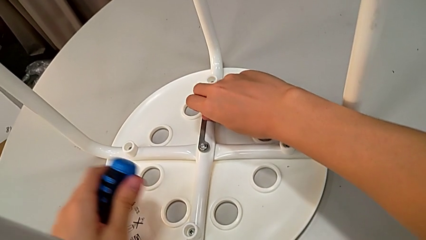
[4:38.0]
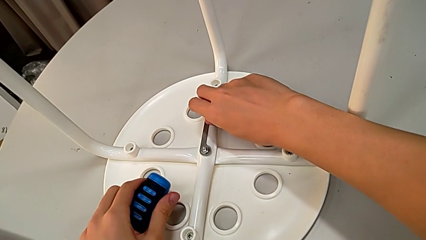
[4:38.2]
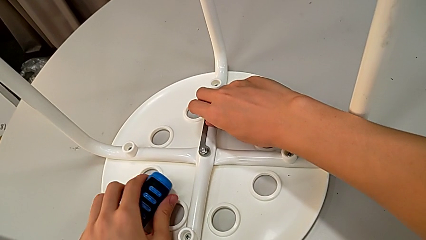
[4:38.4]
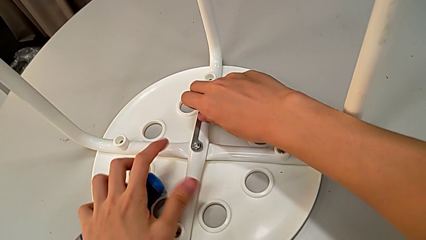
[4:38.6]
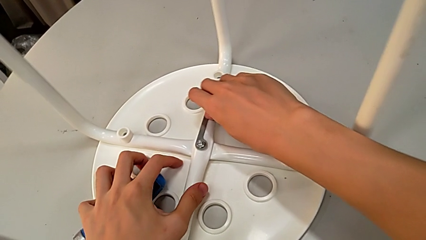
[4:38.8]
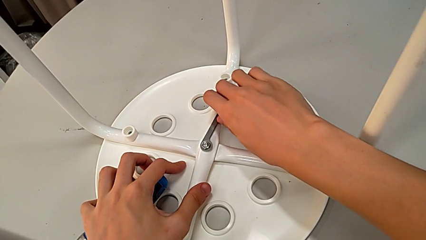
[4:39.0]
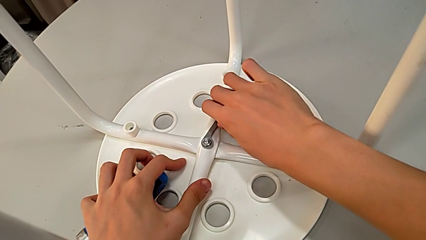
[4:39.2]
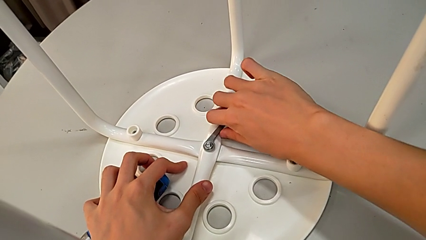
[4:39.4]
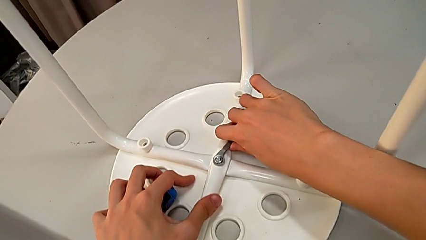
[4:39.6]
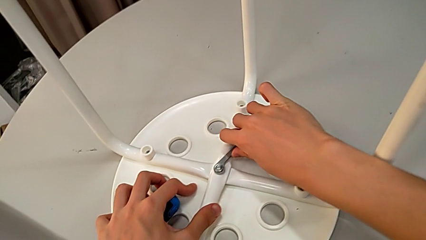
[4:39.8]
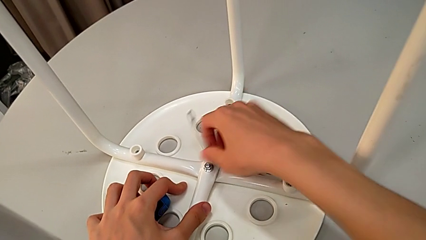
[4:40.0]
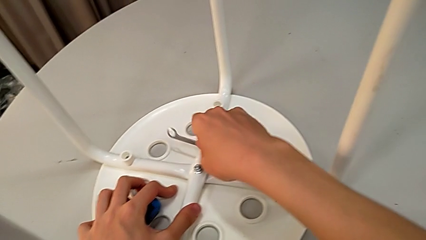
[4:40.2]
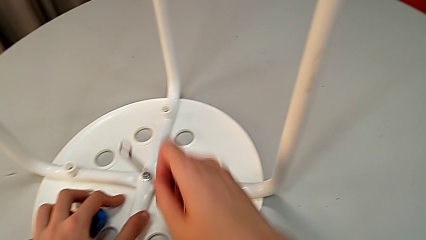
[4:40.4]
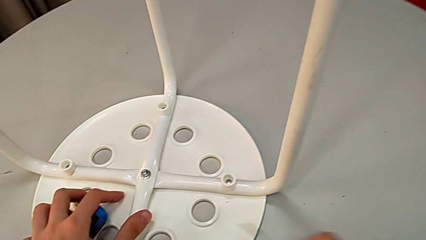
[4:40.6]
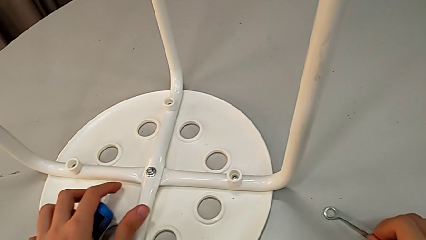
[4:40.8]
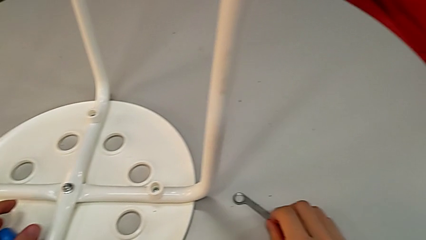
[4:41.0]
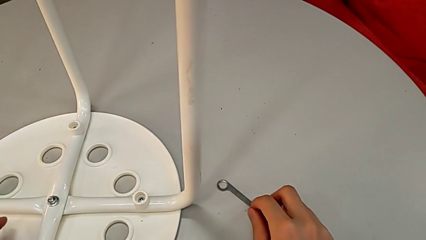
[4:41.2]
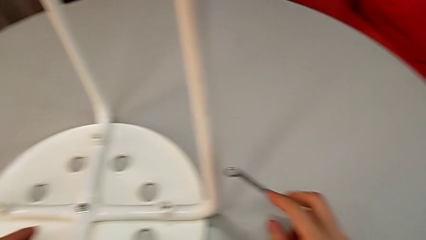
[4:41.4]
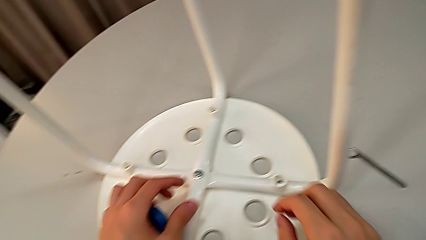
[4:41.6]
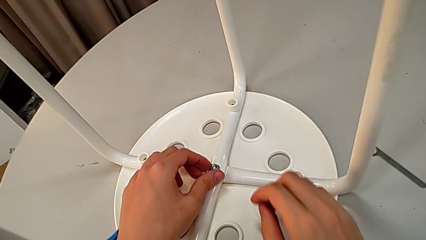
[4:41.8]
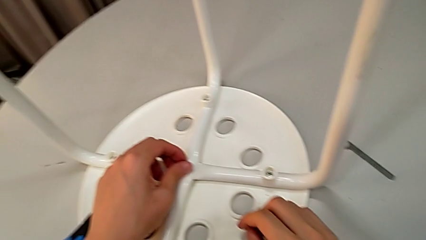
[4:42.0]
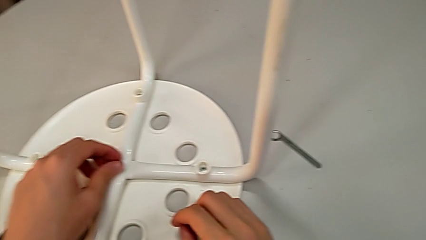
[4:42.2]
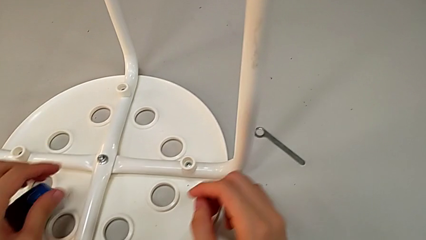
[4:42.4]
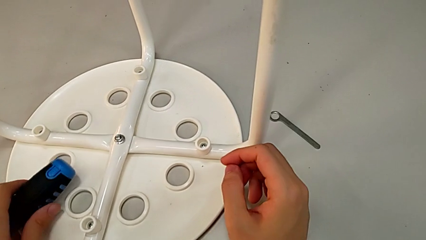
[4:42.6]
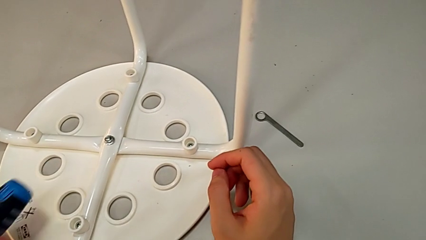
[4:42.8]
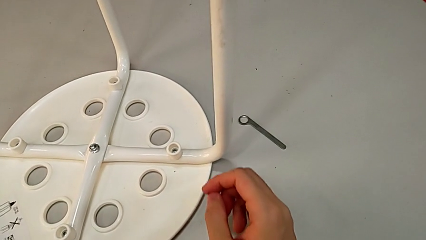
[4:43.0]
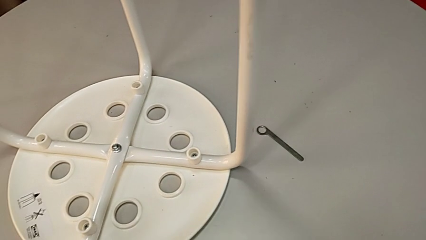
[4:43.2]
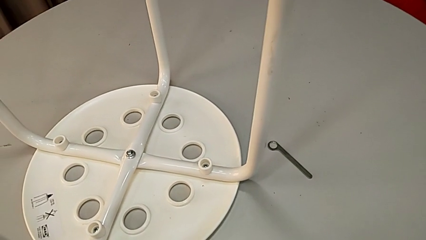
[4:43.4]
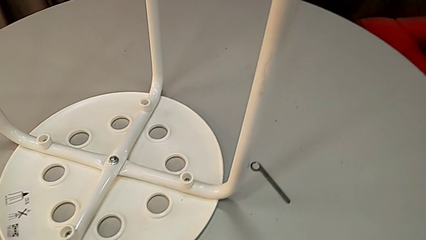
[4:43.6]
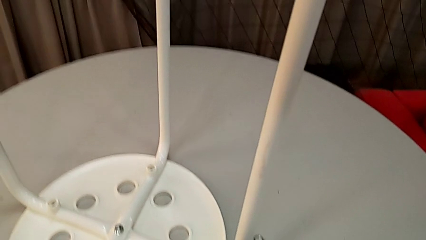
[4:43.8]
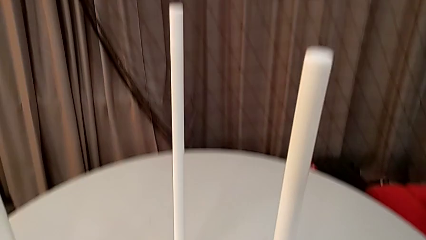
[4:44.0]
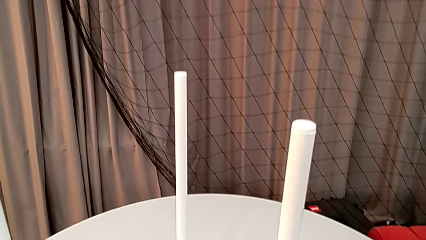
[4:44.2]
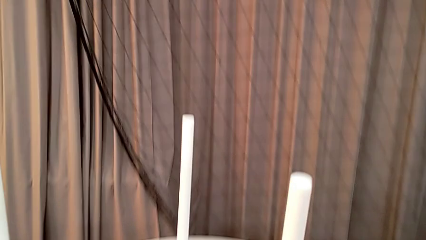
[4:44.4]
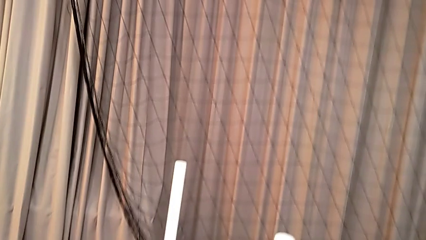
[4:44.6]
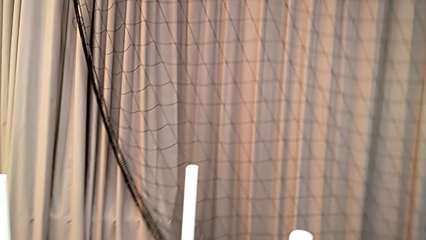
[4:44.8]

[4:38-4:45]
The camera wearer is assembling the legs to the seat. They place the screwdriver with the left hand, screw the hex nut with the right hand, withdraw the hexagonal wrench, place it, grab the hex nut with the left hand, grab the screwdriver and place it.
